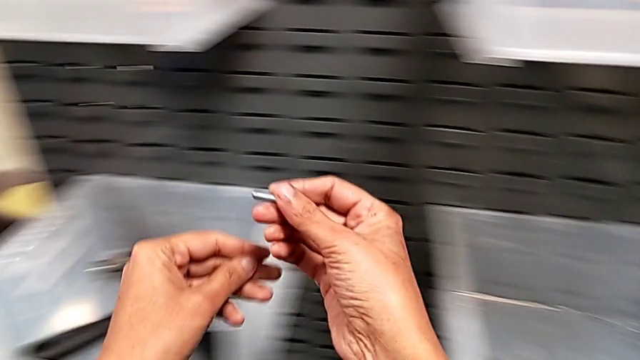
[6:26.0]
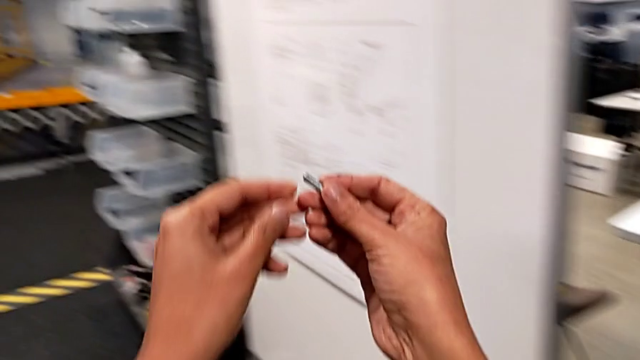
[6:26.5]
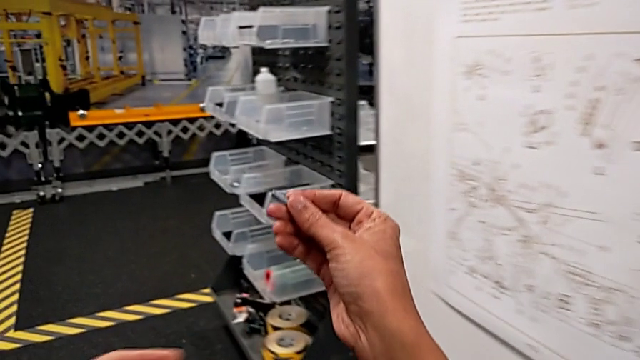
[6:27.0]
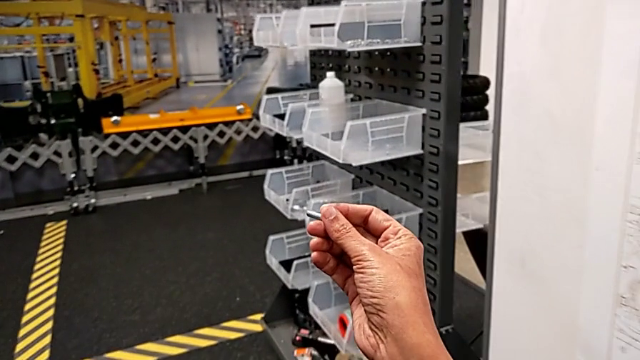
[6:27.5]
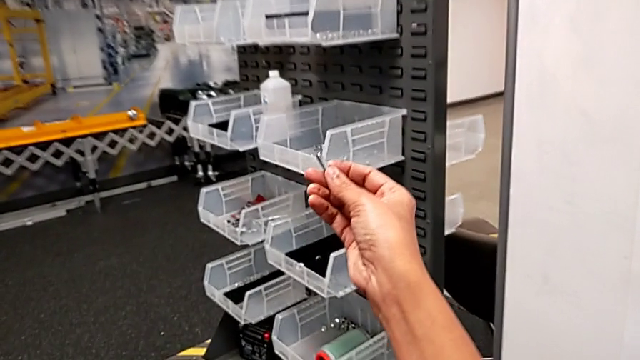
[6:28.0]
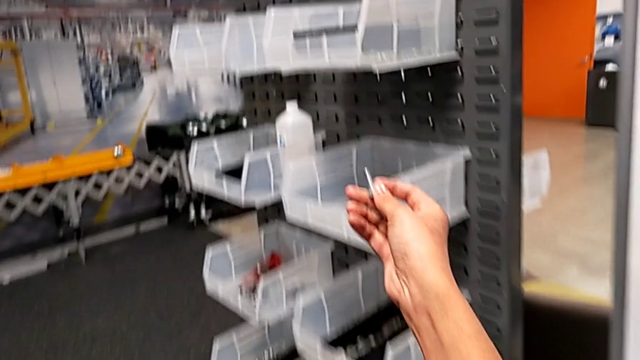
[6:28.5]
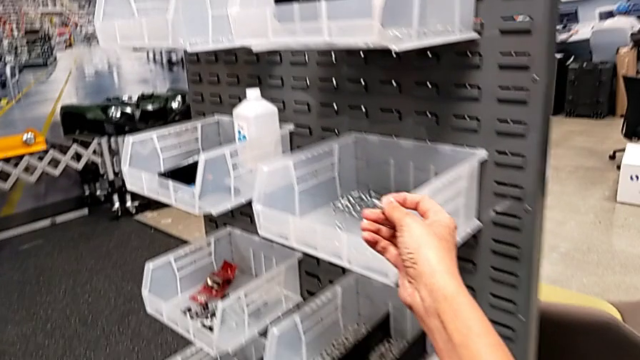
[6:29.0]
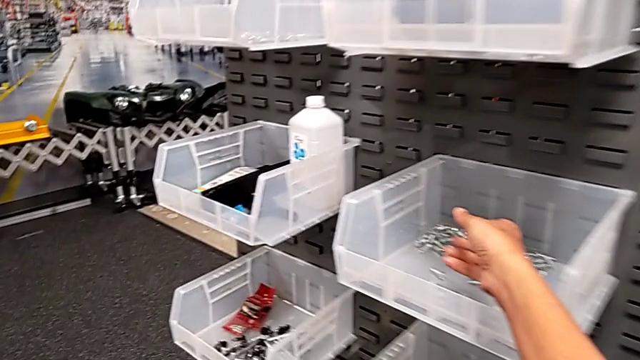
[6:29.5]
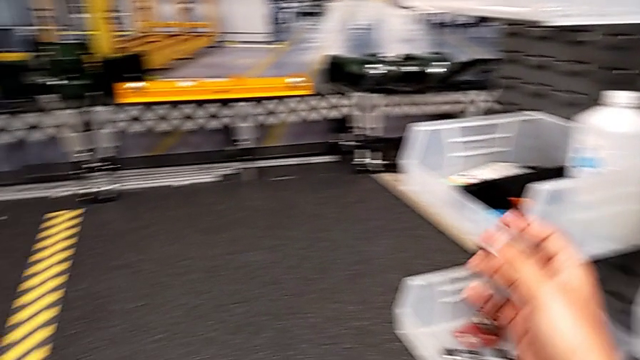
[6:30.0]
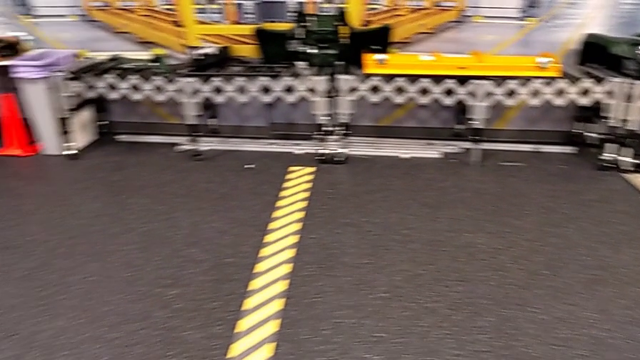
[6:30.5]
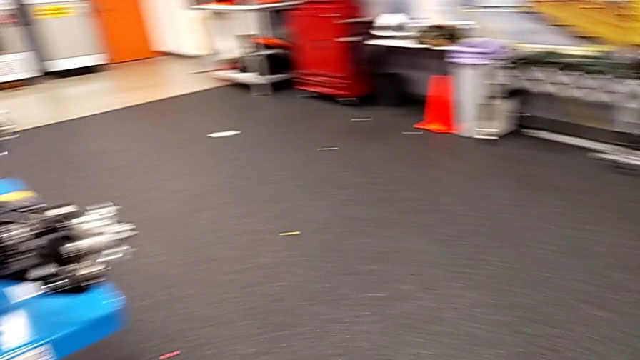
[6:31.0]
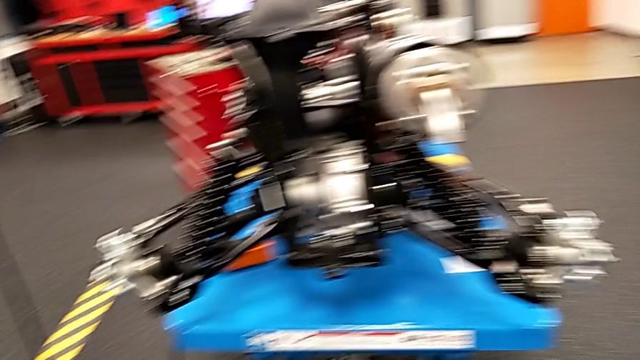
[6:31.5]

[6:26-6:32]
The camera wearer is putting the washer and bolt back. They place the bolt with the right hand.

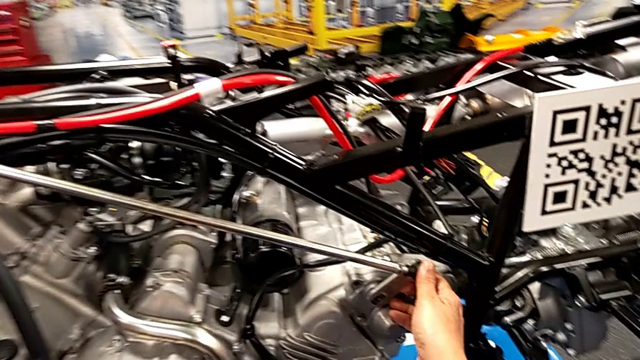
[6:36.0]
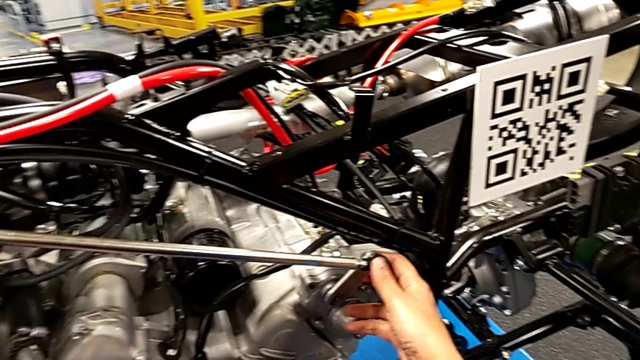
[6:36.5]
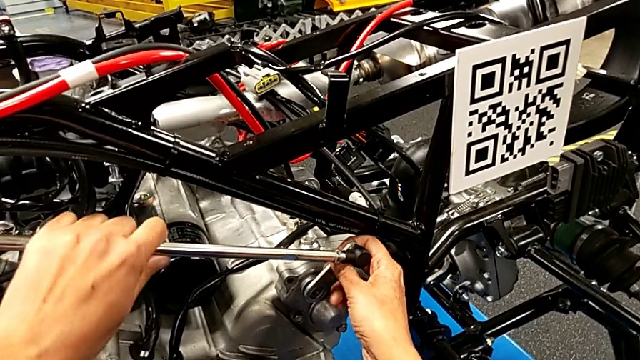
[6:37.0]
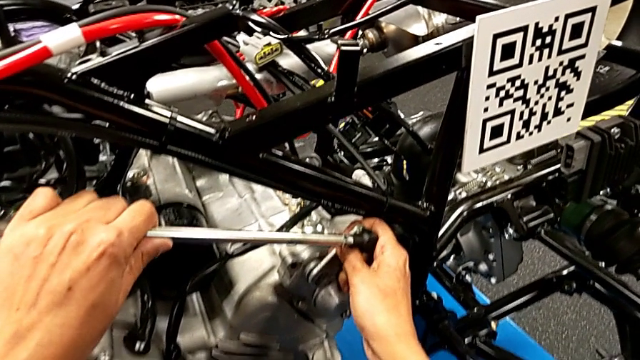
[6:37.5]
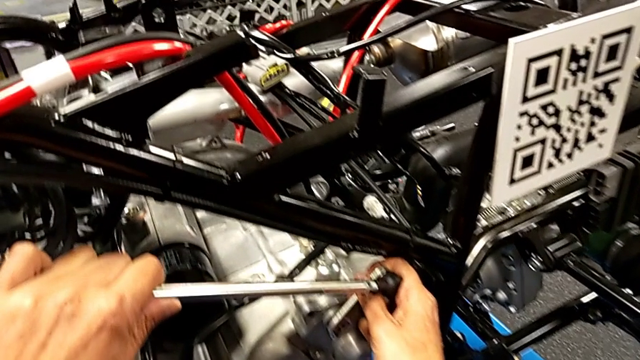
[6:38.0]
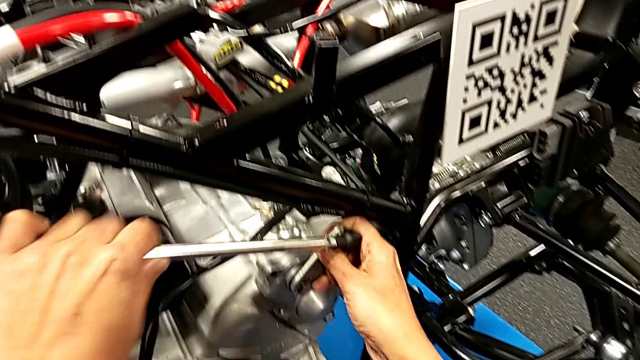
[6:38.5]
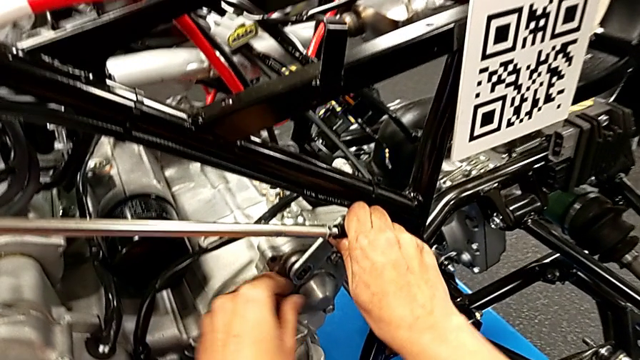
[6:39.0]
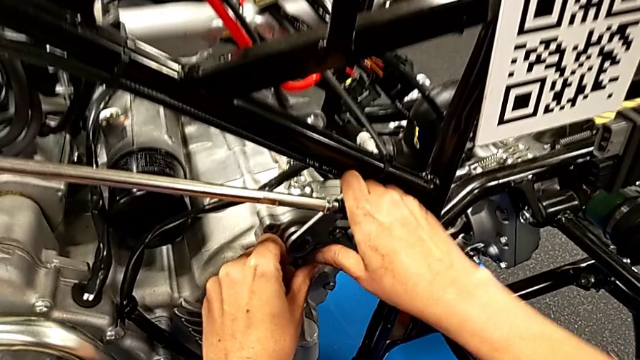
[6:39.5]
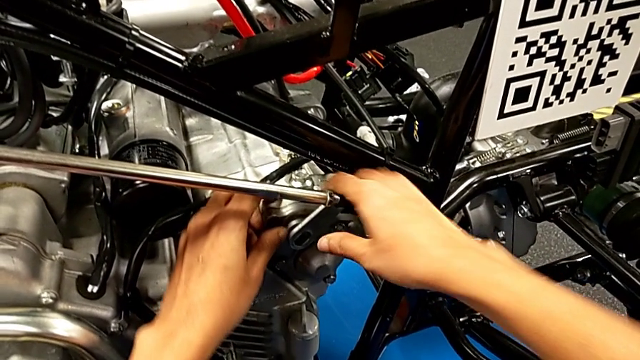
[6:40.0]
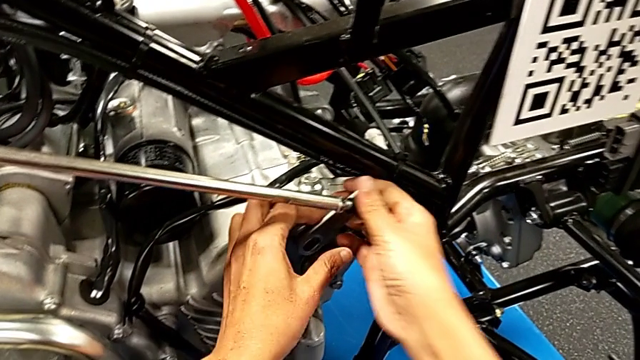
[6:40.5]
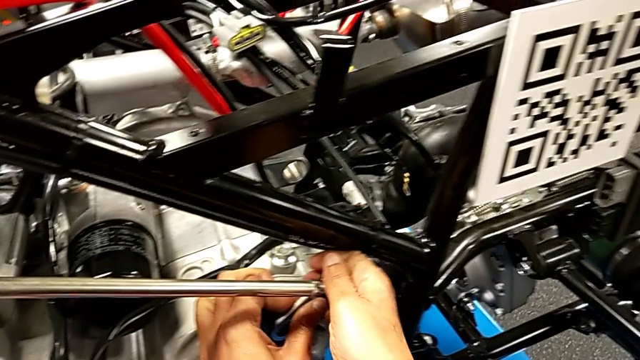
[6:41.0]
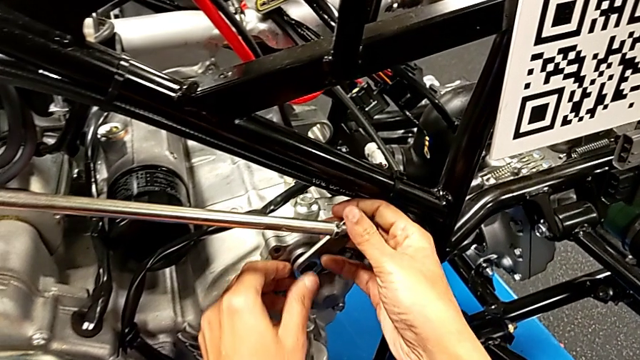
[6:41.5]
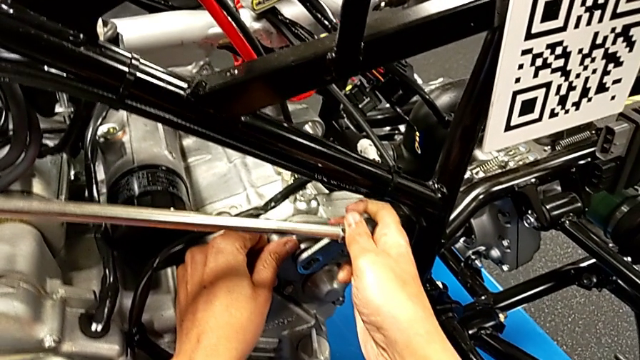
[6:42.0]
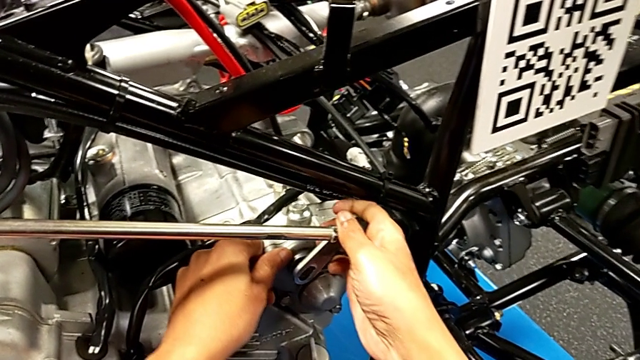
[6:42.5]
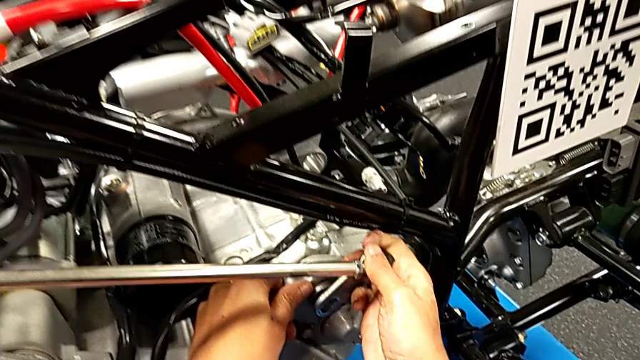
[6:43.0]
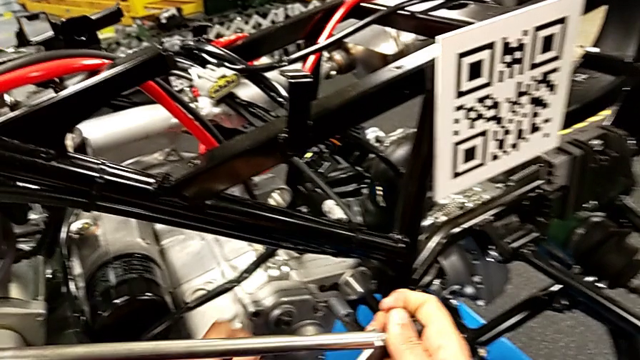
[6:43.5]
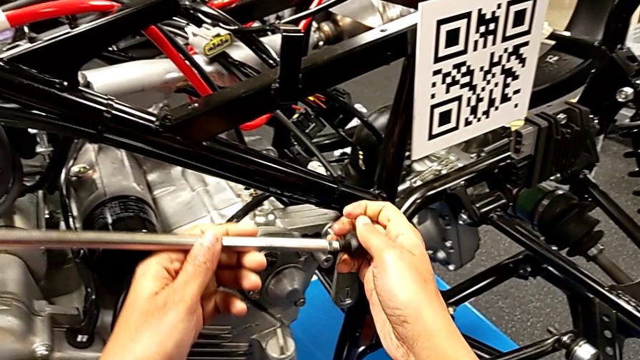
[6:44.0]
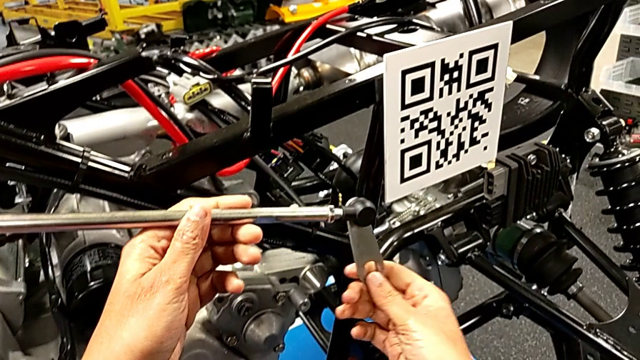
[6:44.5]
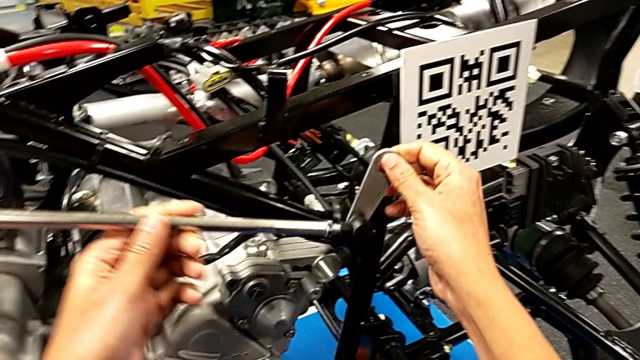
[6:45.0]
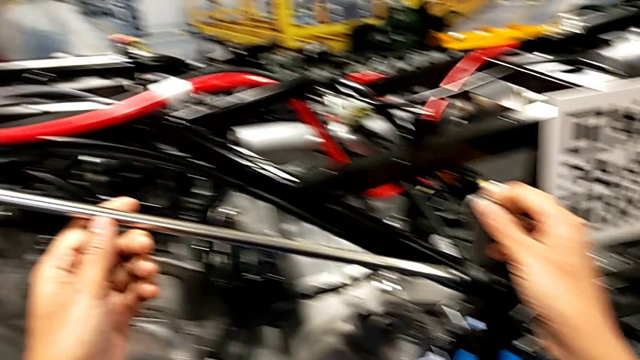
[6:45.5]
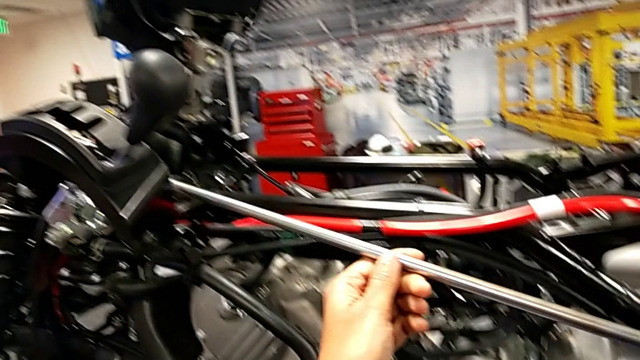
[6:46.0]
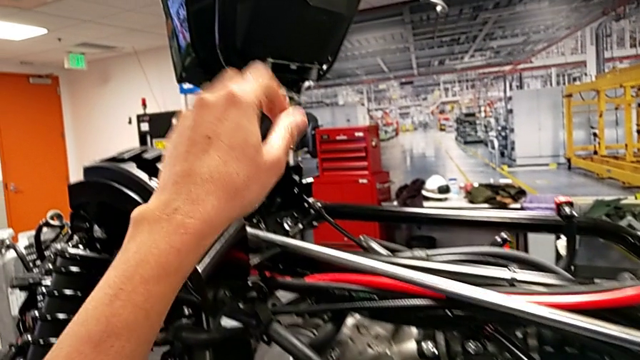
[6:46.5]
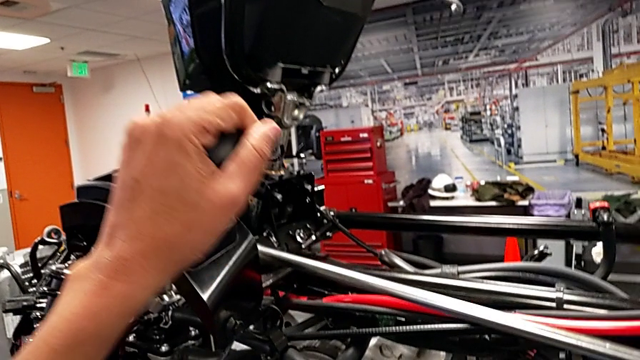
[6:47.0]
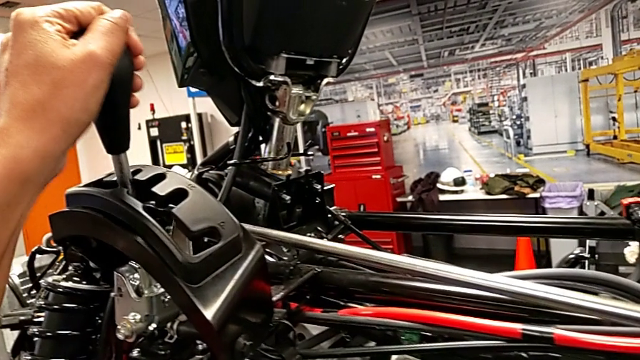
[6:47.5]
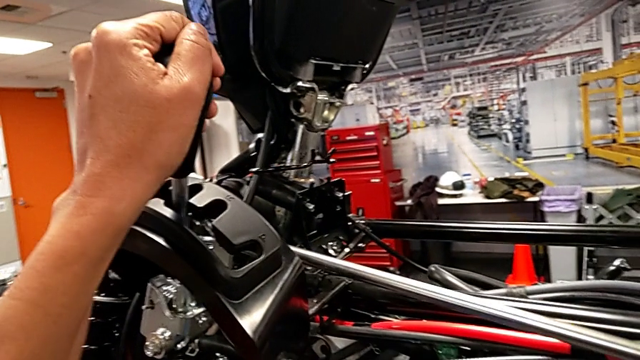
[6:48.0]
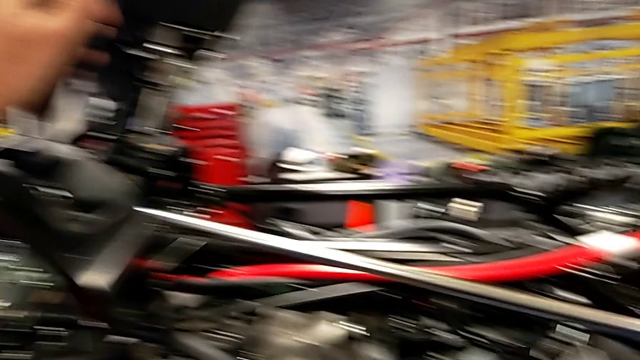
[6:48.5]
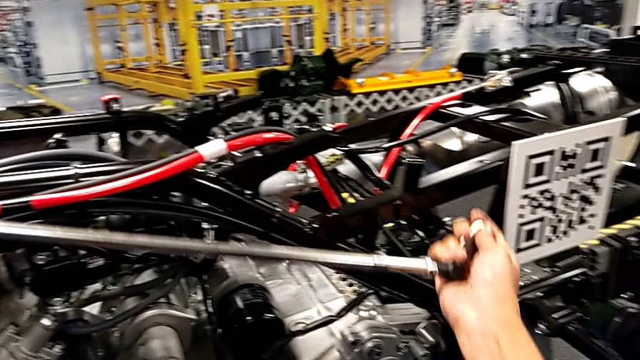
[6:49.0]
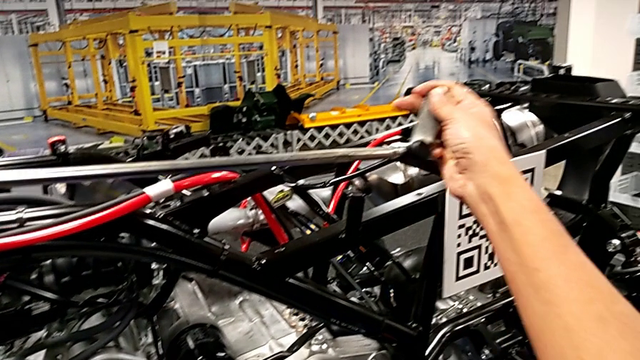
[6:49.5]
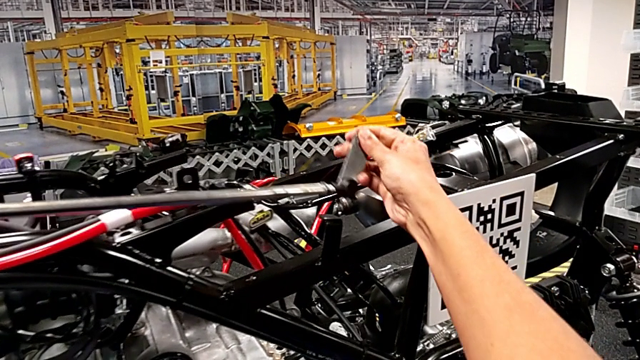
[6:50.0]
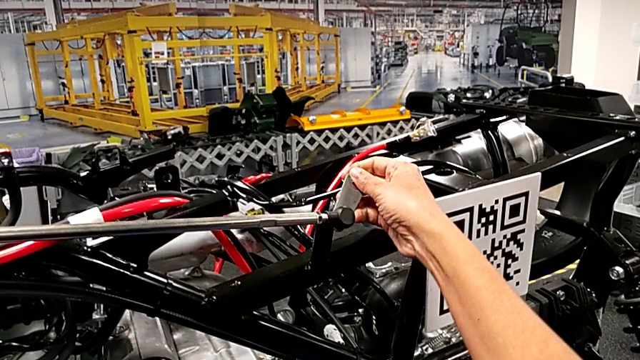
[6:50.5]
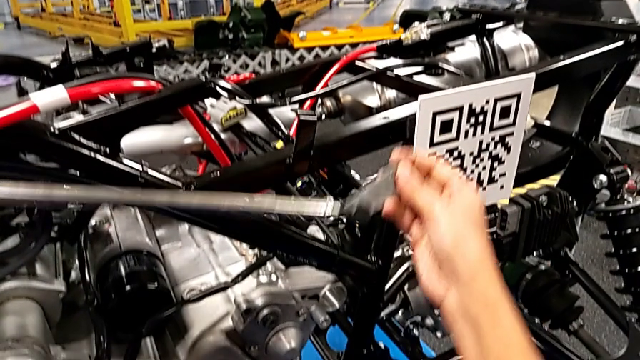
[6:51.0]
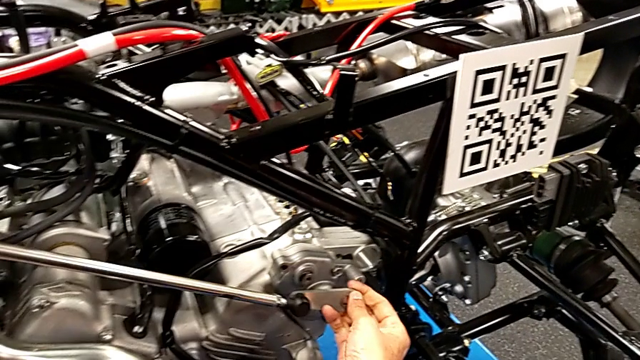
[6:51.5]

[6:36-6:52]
The camera wearer removes their arm. They pull the shift arm, withdraw it and hold it, all with the right hand, shift the lever and place the shift arm.
